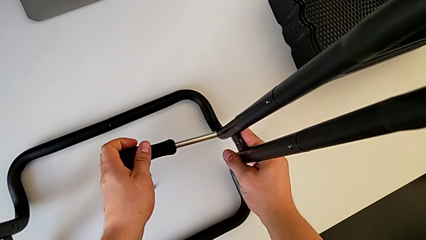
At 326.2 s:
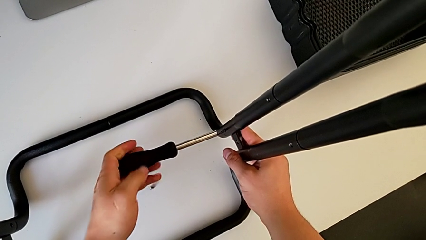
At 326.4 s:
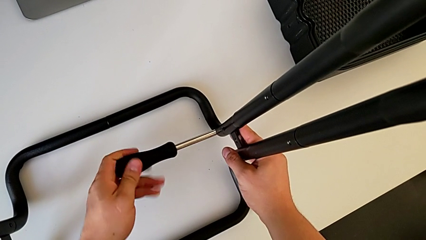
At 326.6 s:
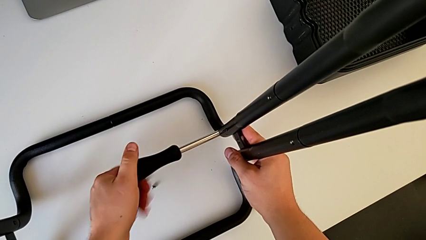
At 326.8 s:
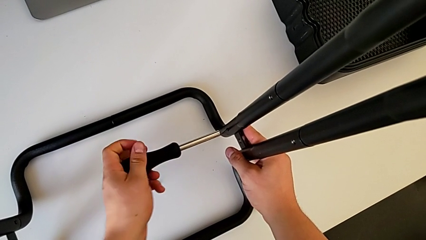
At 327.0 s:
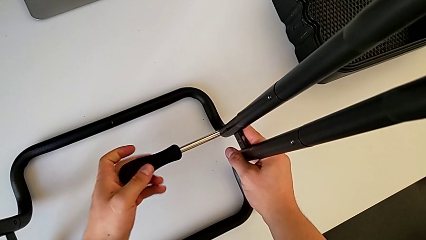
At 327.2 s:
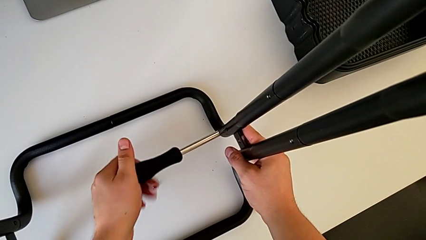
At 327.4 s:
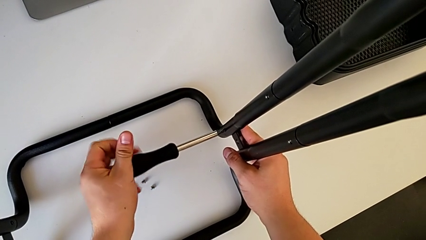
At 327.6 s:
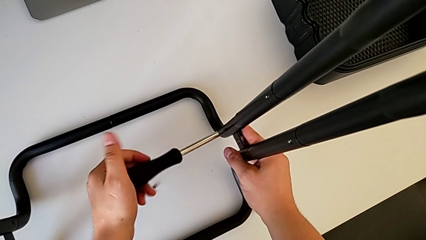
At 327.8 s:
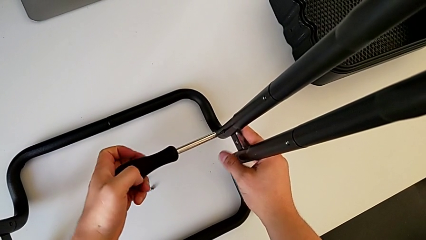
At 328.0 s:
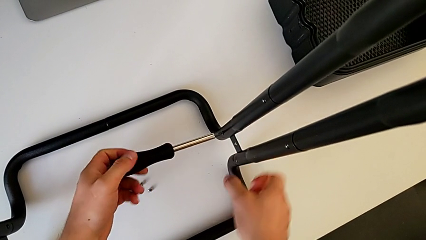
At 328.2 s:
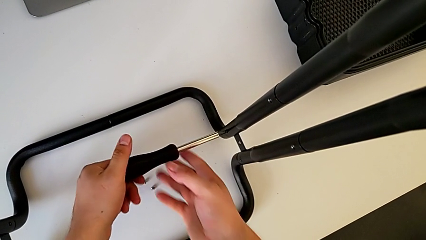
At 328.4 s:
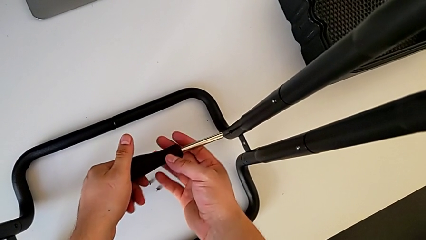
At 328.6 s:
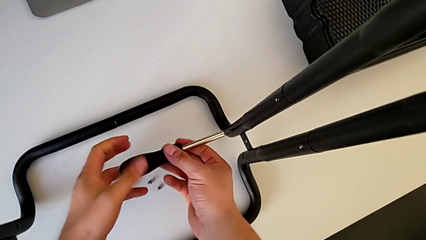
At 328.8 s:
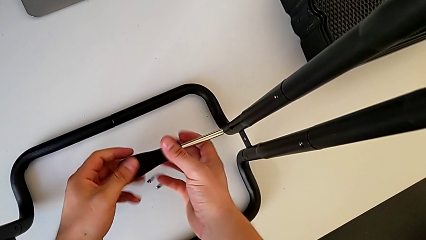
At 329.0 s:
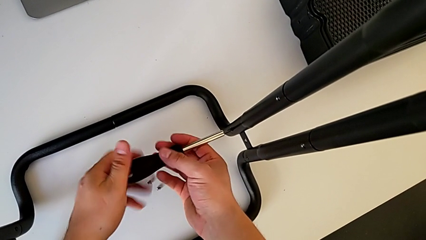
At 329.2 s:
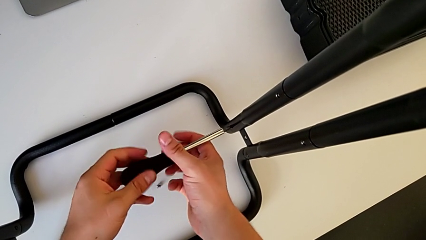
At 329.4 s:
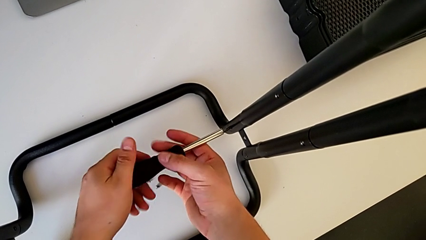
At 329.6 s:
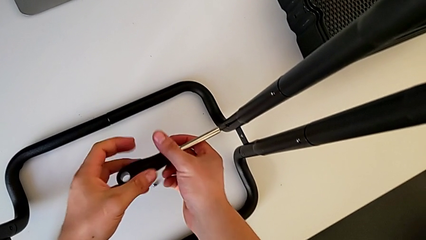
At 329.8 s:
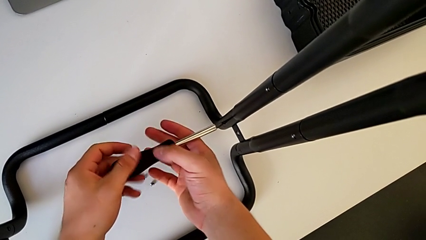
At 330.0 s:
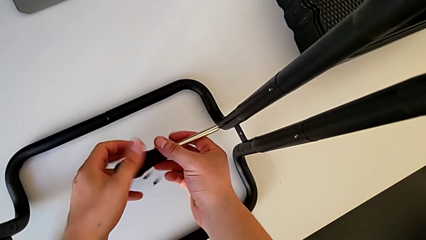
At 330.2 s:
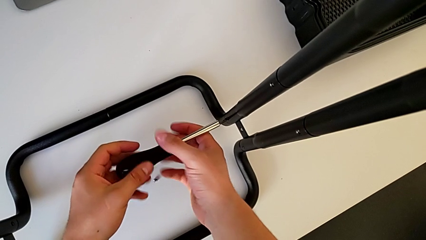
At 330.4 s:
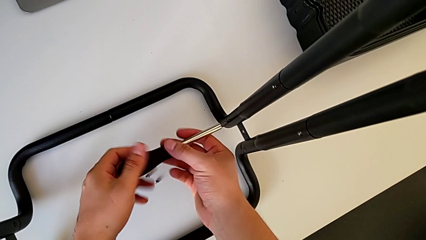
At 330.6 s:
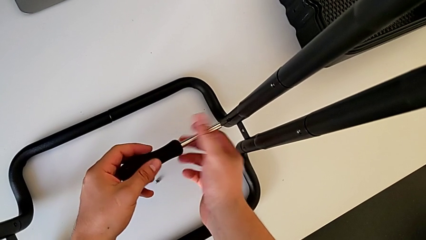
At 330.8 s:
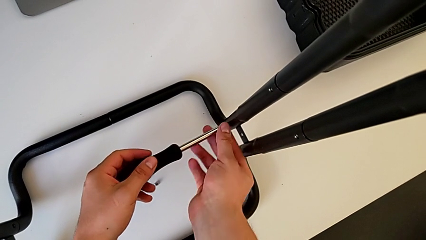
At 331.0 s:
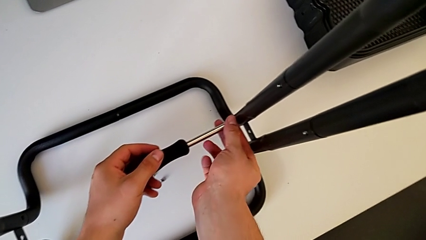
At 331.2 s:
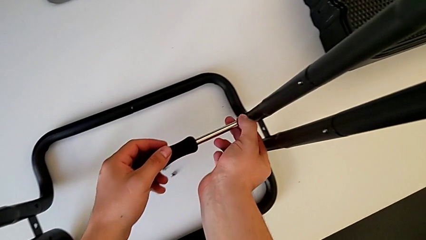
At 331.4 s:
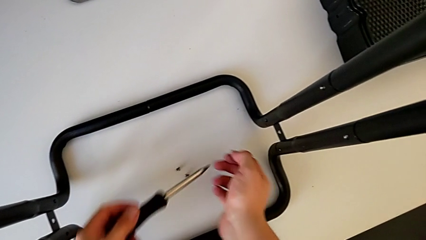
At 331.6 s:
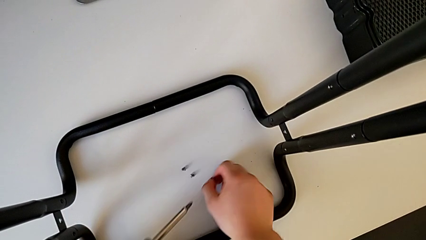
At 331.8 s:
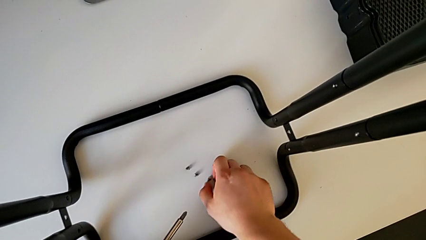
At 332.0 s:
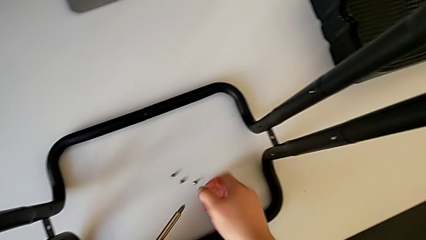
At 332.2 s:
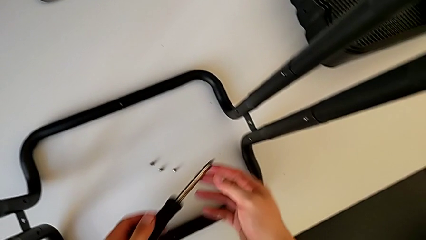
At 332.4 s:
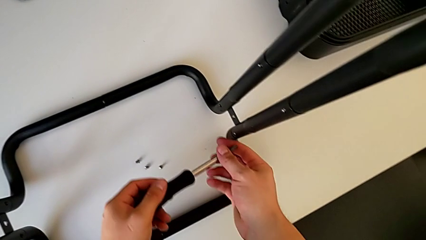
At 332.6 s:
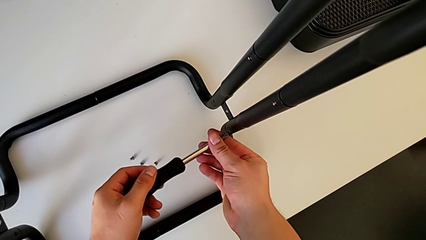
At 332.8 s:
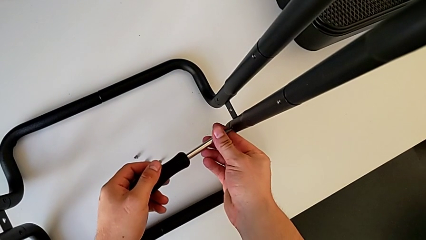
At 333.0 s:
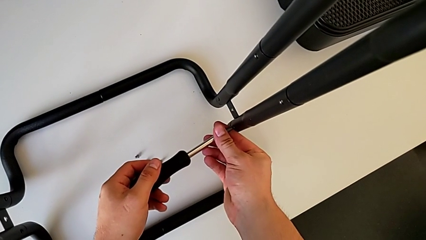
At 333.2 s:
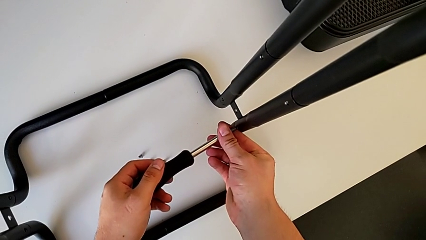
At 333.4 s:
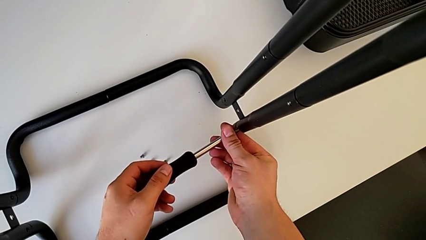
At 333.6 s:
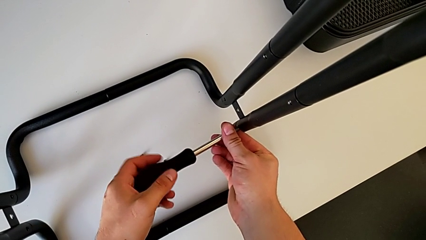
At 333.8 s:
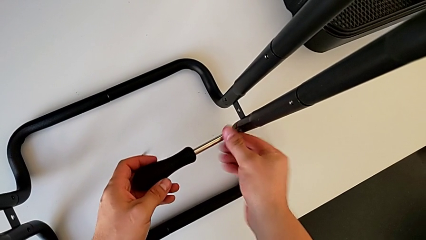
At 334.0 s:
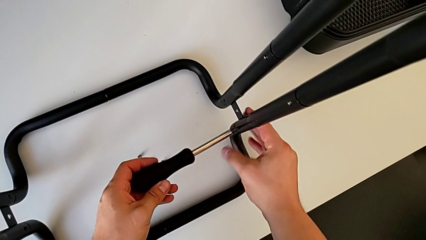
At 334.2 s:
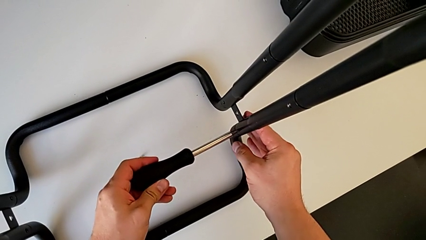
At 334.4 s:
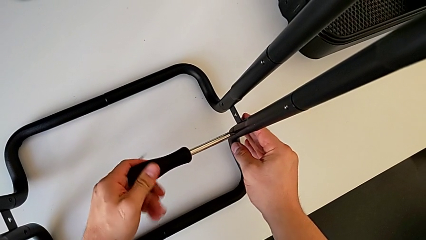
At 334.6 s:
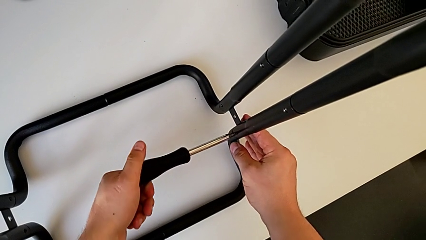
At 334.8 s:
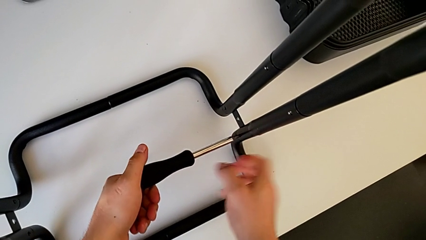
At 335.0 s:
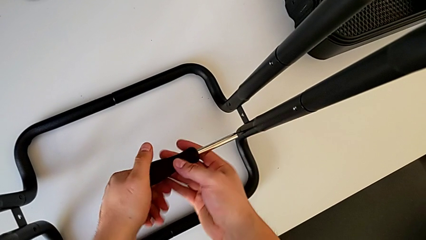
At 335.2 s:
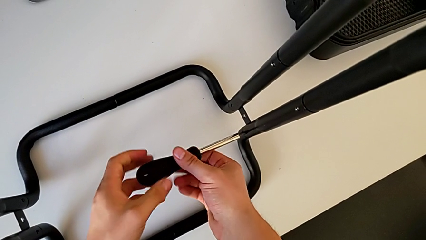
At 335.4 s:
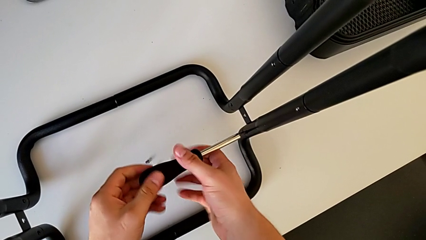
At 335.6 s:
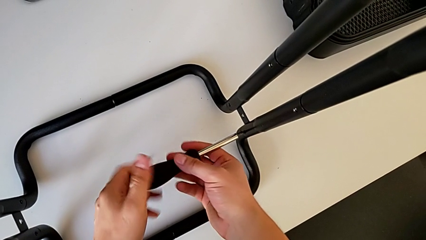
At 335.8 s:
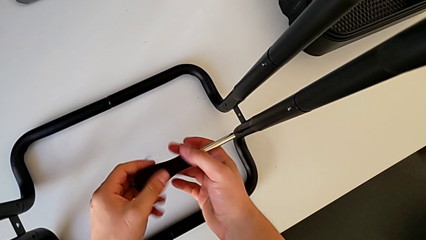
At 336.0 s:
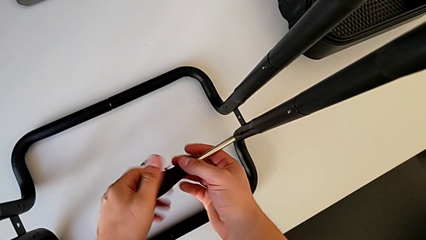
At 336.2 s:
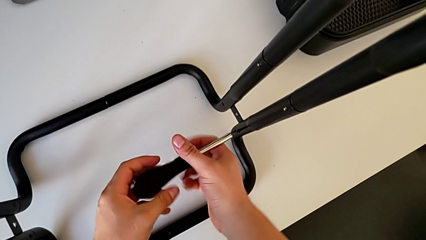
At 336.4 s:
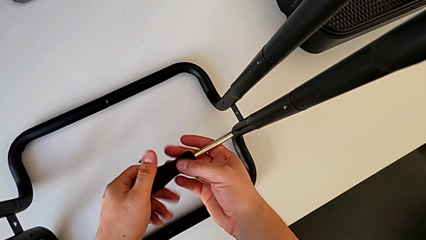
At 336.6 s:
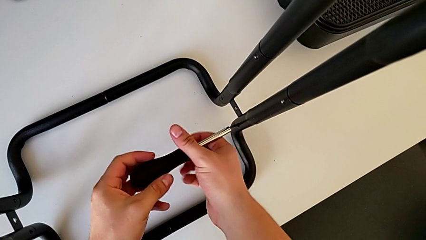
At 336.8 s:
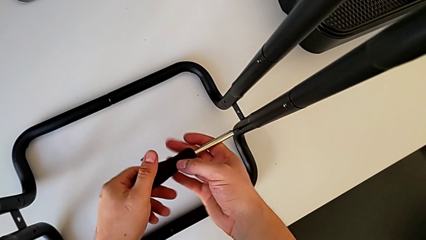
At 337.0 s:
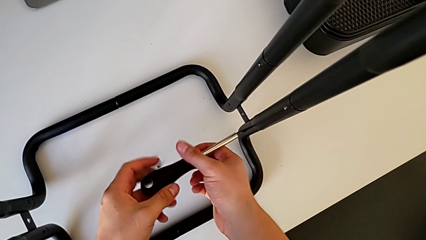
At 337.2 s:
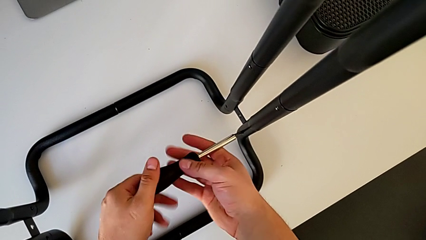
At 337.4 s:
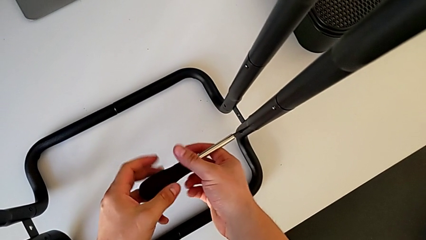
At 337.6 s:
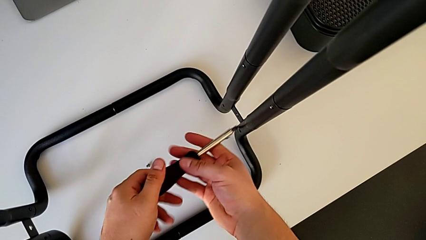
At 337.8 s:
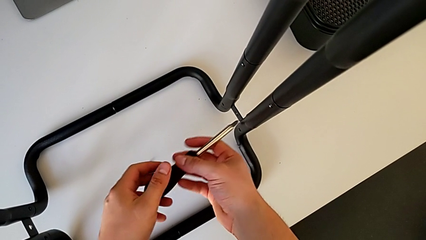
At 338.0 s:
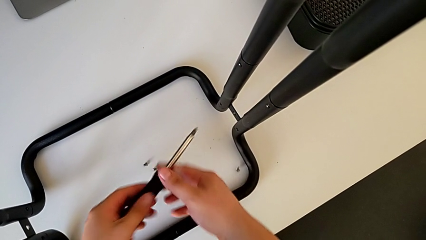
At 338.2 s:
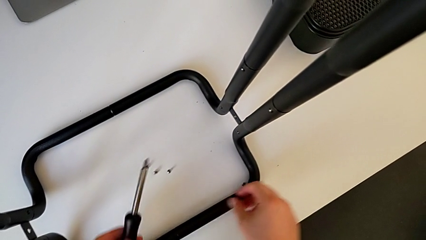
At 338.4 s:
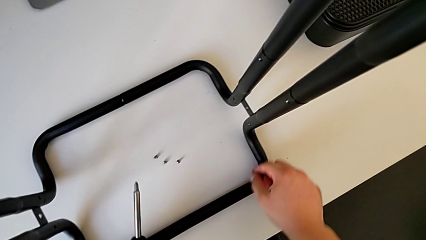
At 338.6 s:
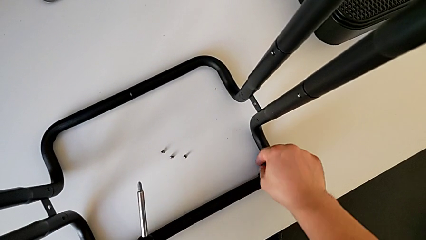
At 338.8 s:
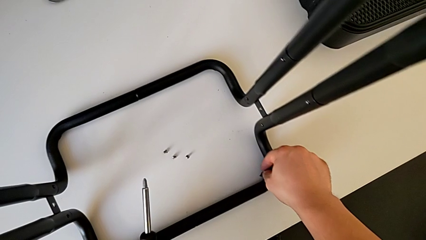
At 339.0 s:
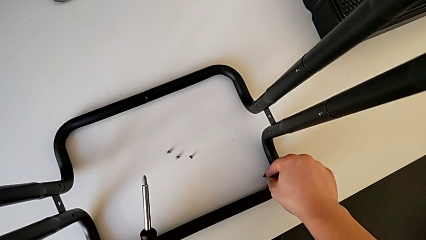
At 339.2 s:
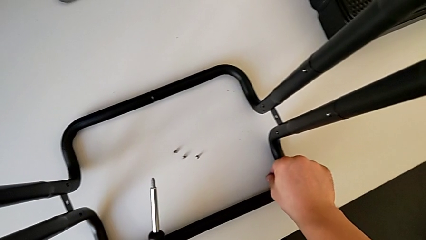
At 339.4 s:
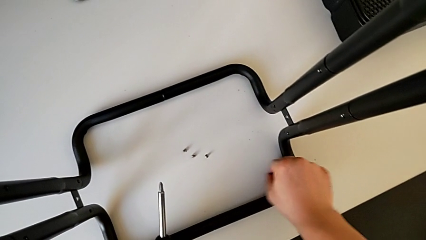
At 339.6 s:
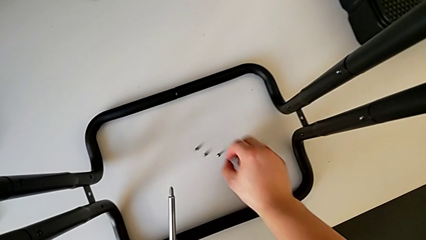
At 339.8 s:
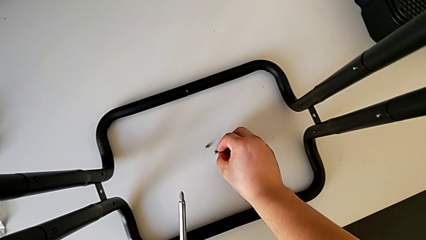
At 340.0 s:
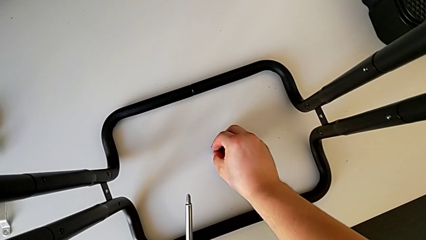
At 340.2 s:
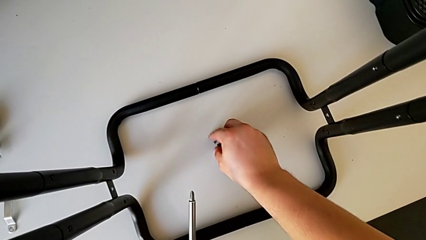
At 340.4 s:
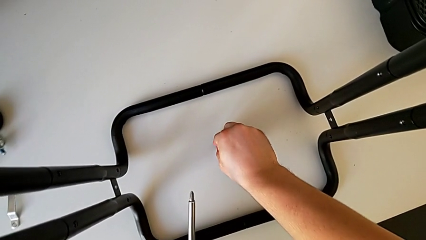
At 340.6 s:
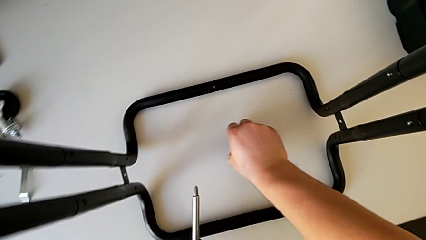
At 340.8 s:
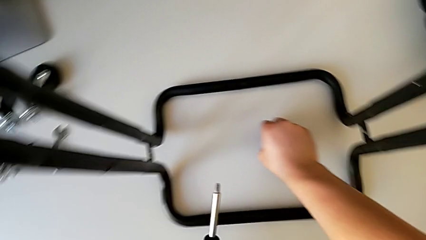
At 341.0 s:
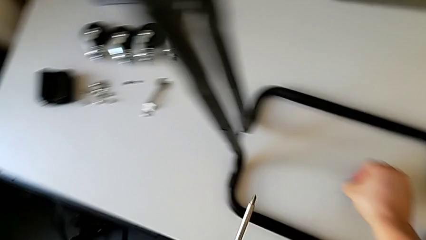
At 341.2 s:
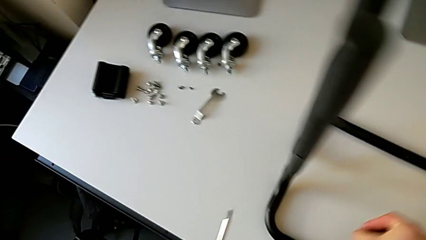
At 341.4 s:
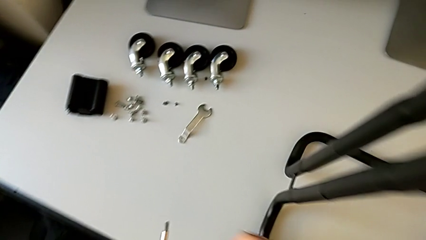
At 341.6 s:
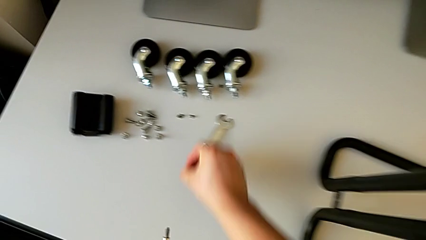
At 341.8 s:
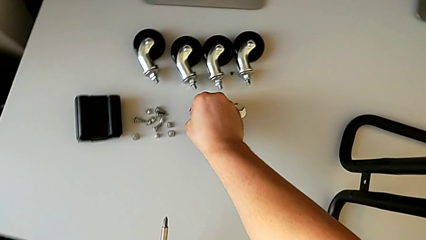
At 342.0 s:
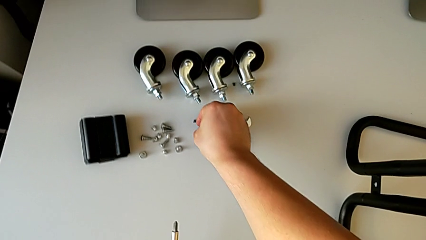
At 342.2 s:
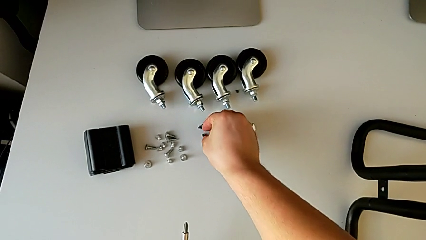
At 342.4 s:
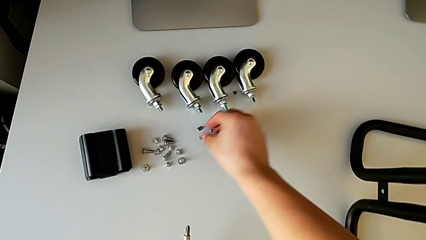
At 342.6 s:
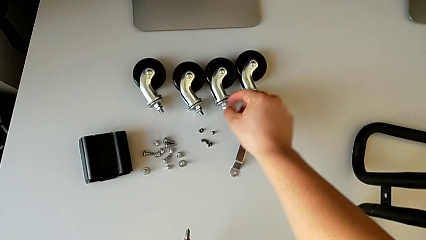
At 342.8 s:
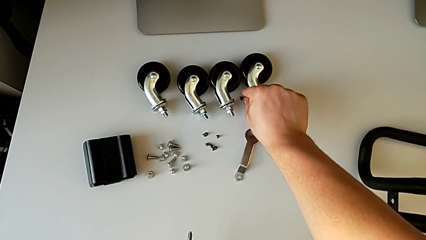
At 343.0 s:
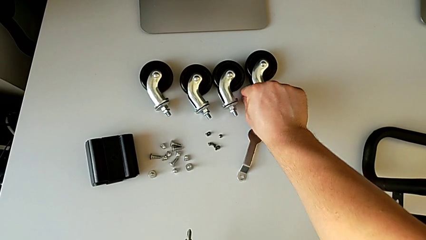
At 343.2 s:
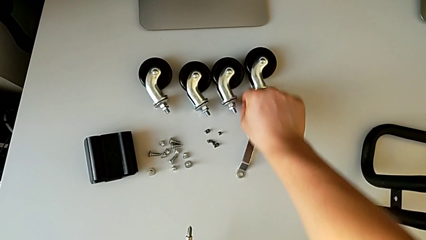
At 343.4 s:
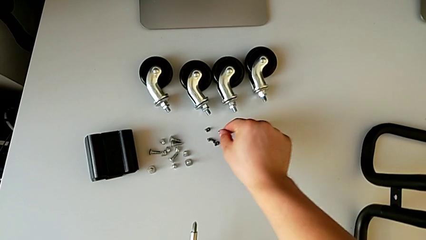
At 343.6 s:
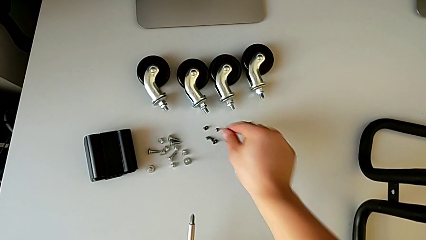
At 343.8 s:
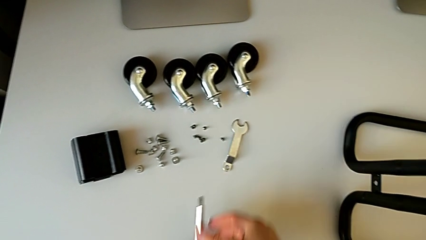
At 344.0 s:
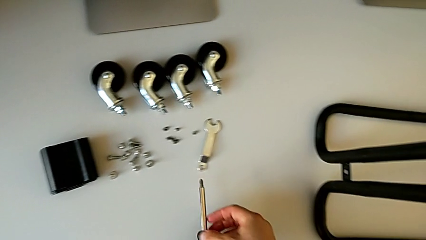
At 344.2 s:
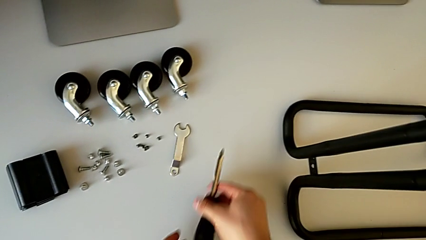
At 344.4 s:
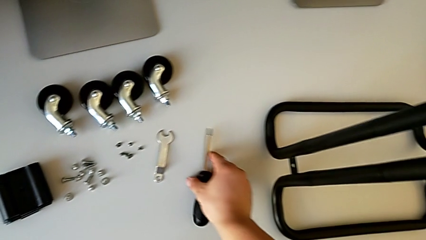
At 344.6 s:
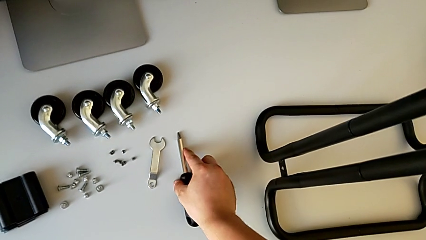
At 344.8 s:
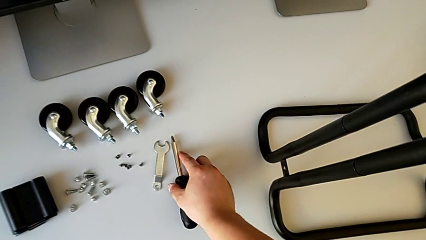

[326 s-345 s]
The camera wearer is unscrewing the right side bar. They keep unscrewing the screw, disassemble it with the right hand, withdraw the screwdriver with the left hand, place the screw, insert the screwdriver, unscrew the screw, wrongly drop it, grab it twice, place it, align it and place the screwdriver.
